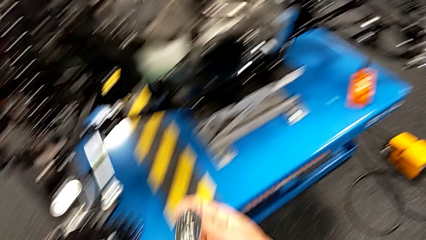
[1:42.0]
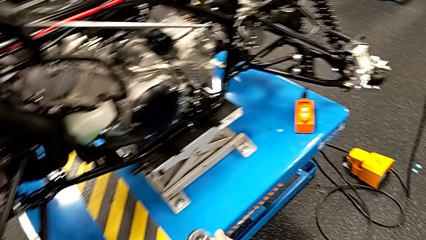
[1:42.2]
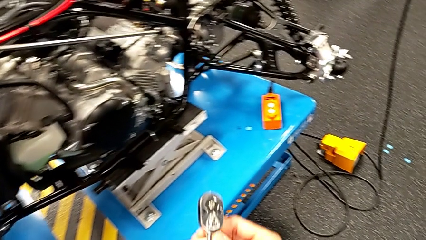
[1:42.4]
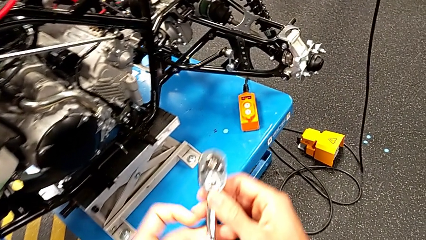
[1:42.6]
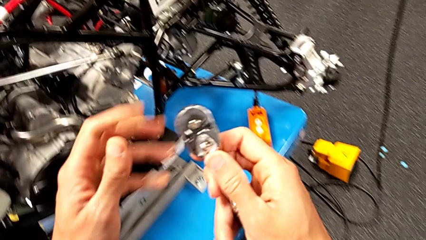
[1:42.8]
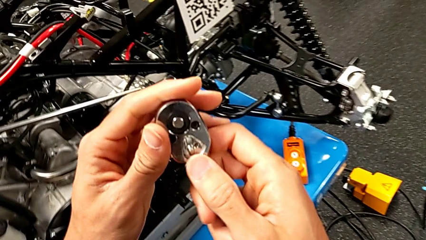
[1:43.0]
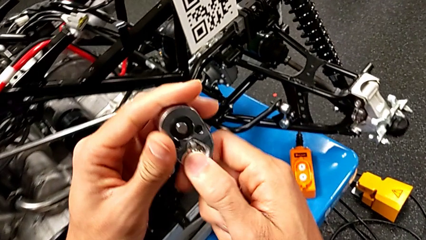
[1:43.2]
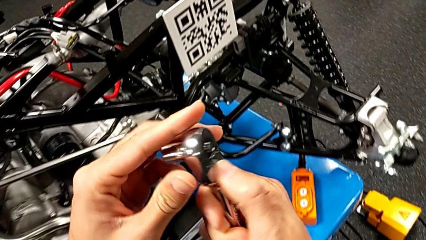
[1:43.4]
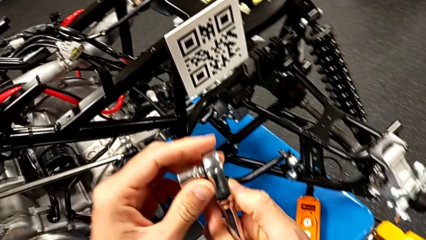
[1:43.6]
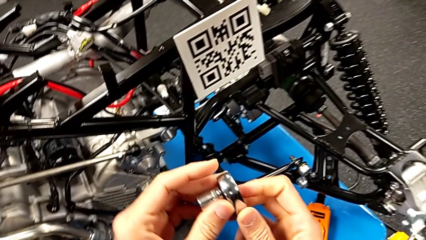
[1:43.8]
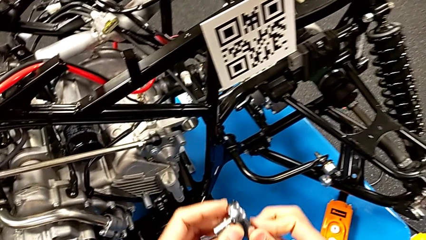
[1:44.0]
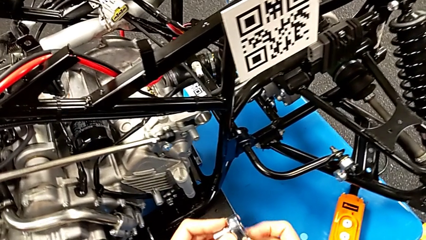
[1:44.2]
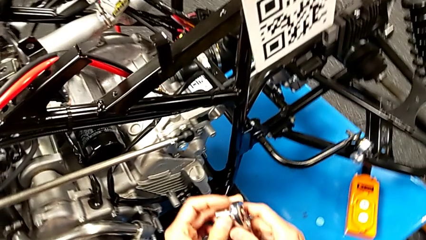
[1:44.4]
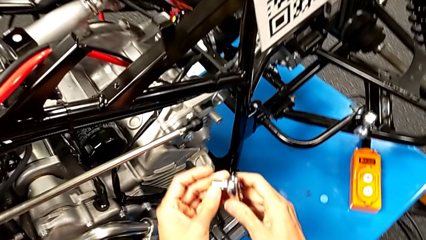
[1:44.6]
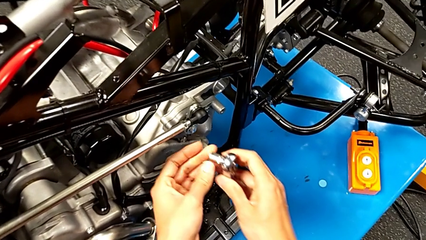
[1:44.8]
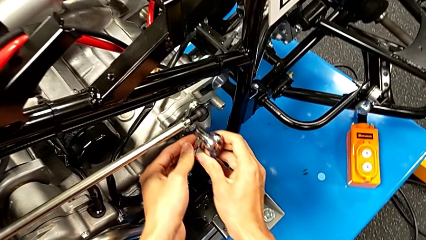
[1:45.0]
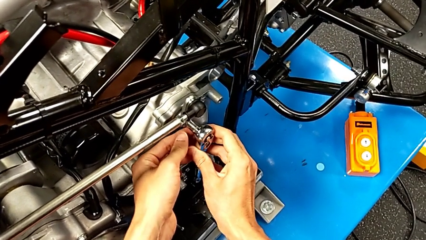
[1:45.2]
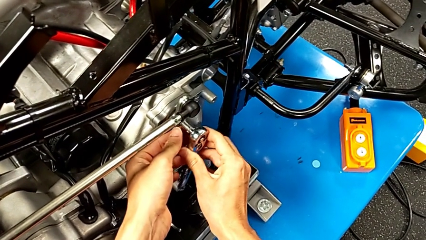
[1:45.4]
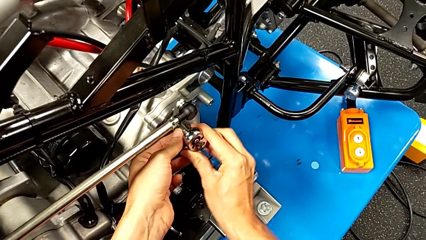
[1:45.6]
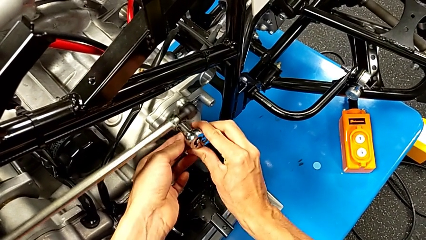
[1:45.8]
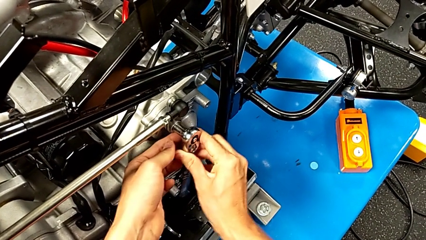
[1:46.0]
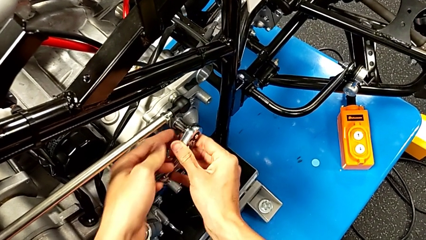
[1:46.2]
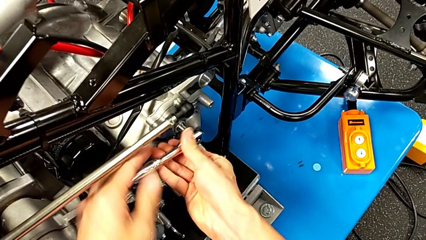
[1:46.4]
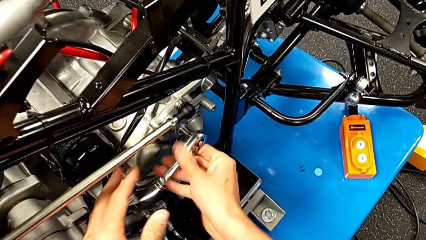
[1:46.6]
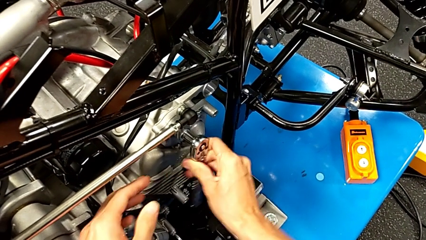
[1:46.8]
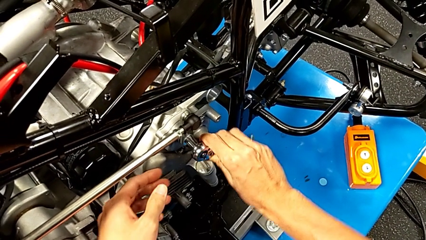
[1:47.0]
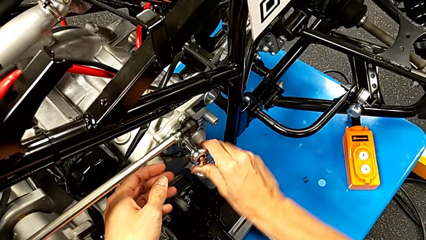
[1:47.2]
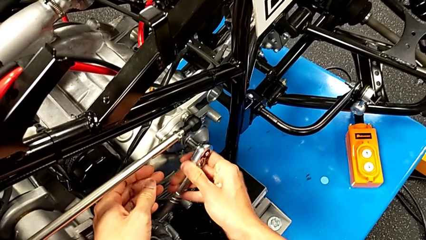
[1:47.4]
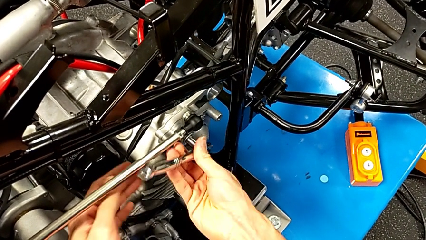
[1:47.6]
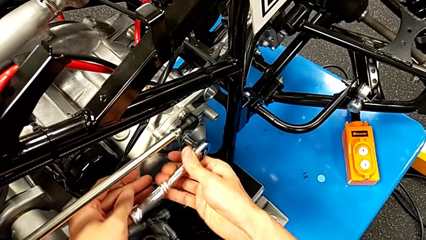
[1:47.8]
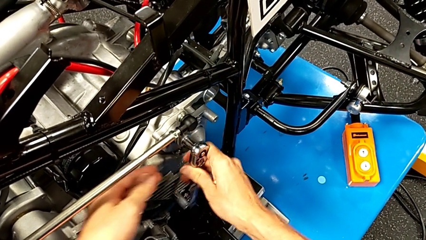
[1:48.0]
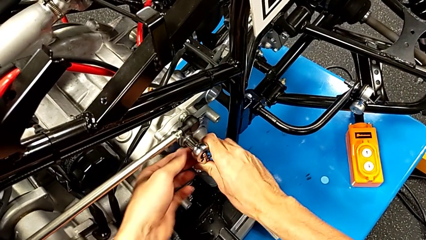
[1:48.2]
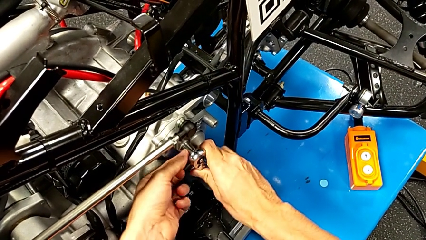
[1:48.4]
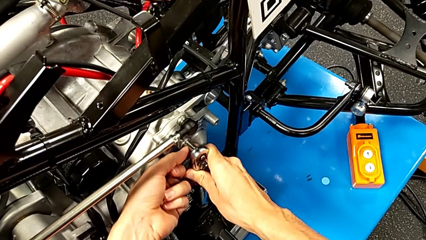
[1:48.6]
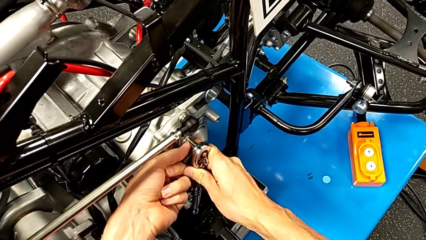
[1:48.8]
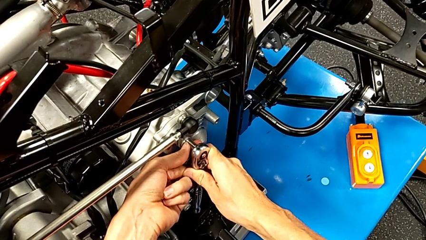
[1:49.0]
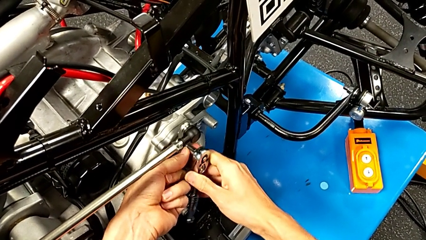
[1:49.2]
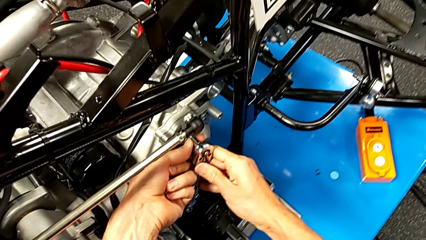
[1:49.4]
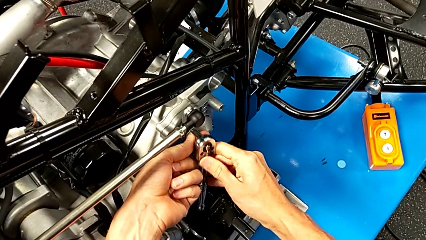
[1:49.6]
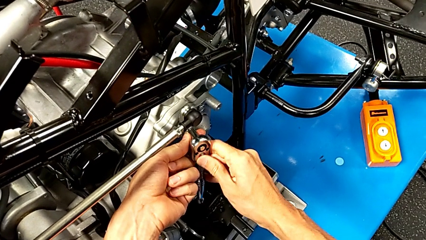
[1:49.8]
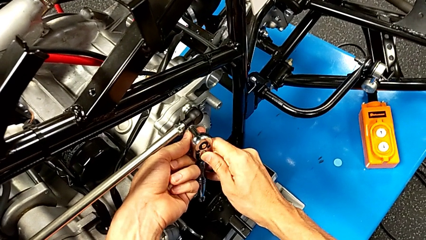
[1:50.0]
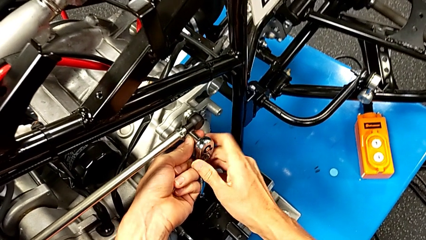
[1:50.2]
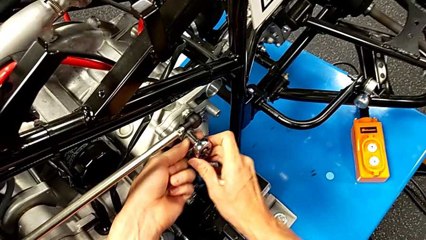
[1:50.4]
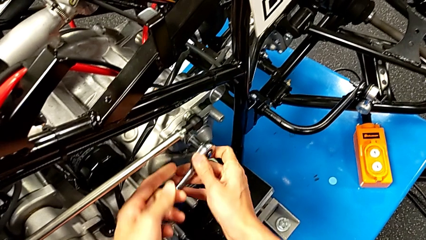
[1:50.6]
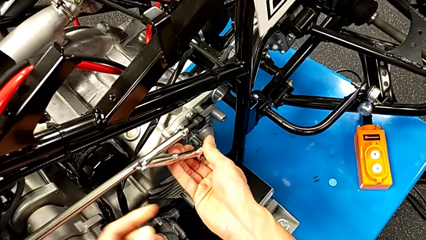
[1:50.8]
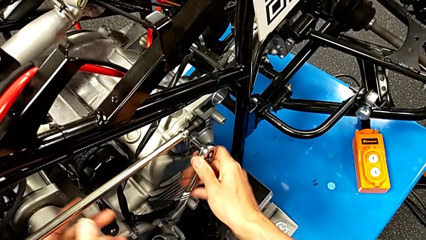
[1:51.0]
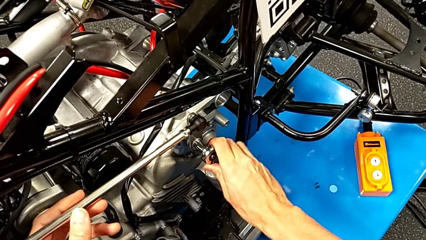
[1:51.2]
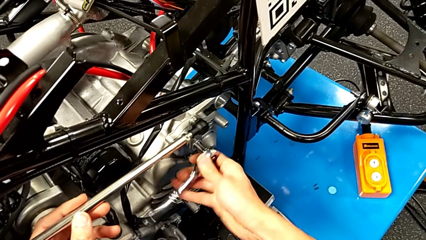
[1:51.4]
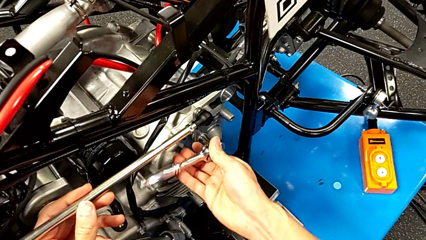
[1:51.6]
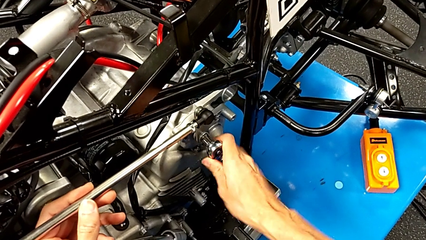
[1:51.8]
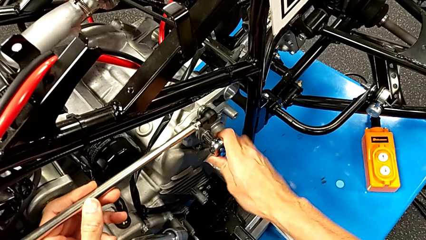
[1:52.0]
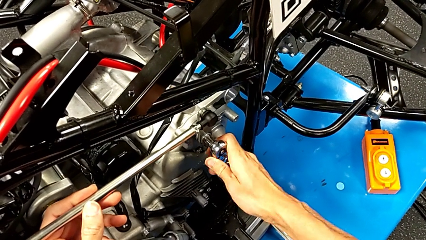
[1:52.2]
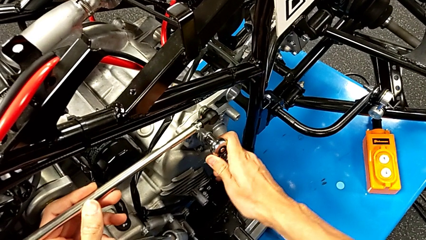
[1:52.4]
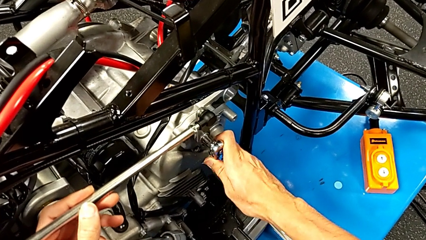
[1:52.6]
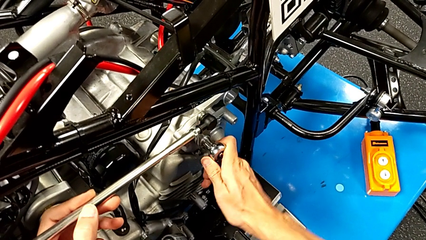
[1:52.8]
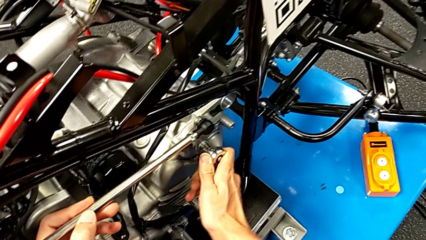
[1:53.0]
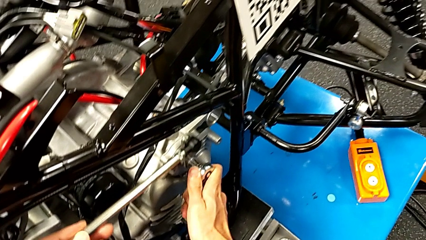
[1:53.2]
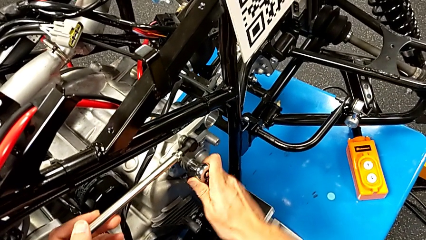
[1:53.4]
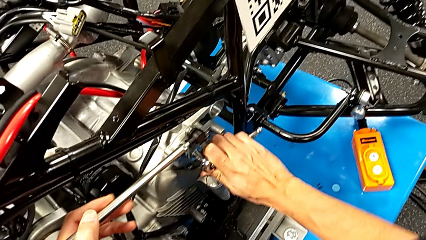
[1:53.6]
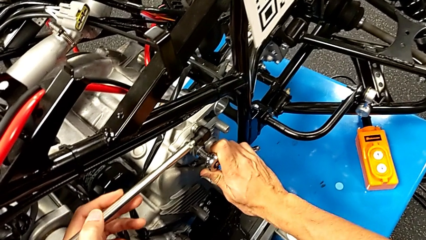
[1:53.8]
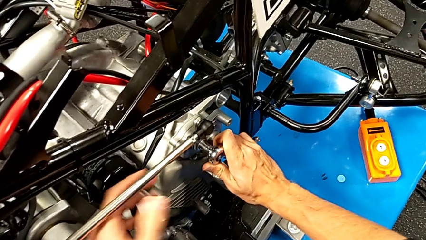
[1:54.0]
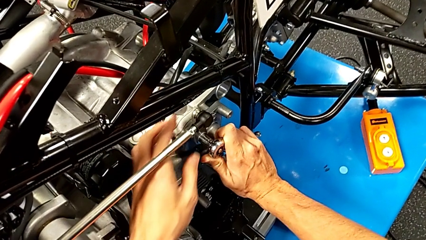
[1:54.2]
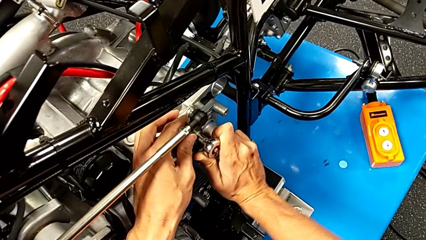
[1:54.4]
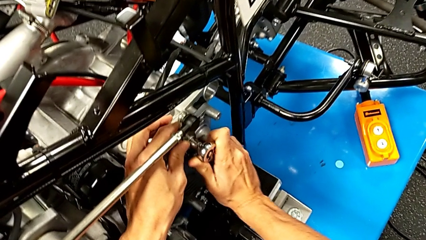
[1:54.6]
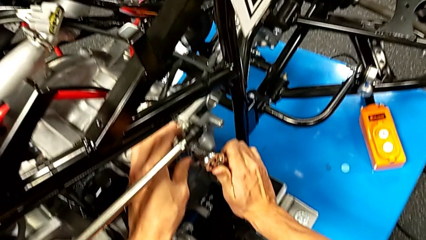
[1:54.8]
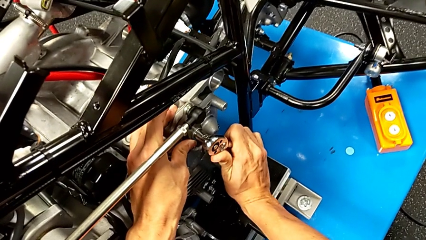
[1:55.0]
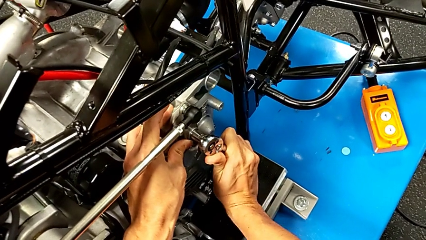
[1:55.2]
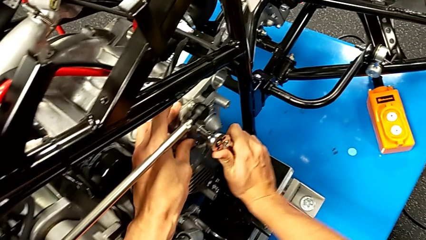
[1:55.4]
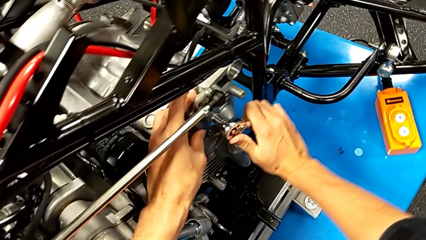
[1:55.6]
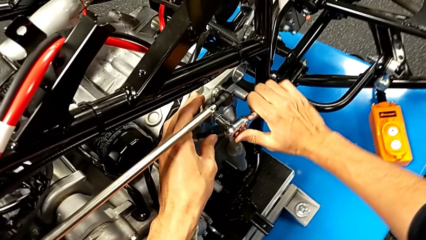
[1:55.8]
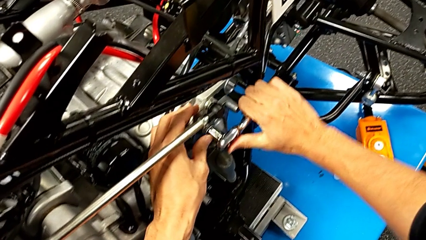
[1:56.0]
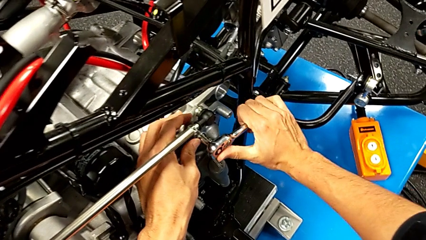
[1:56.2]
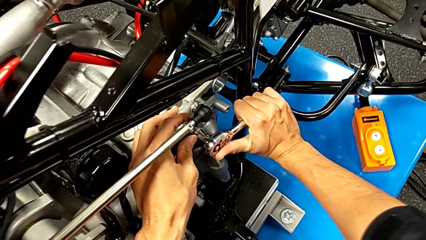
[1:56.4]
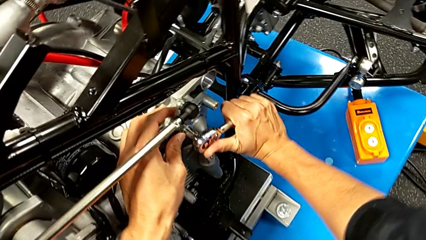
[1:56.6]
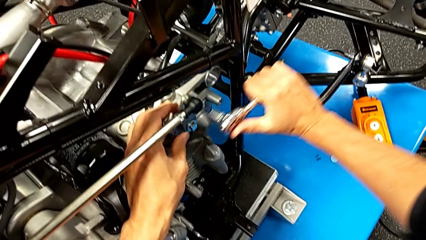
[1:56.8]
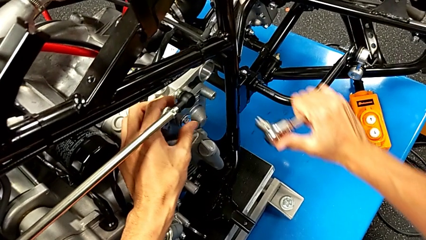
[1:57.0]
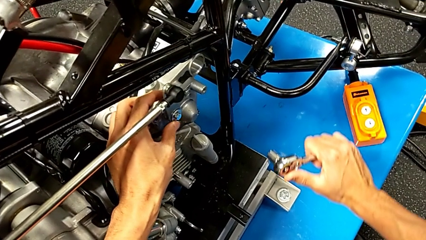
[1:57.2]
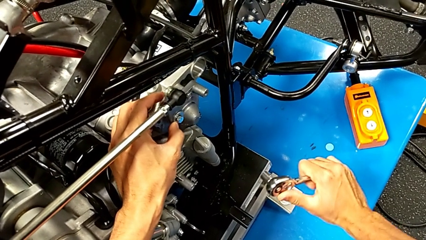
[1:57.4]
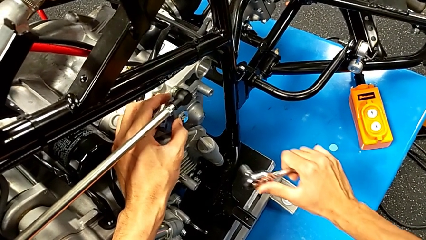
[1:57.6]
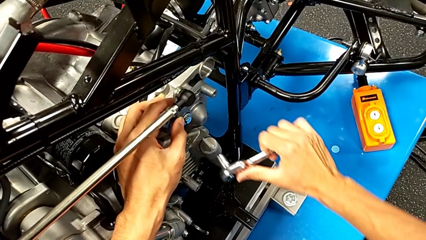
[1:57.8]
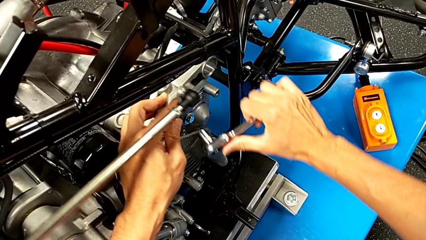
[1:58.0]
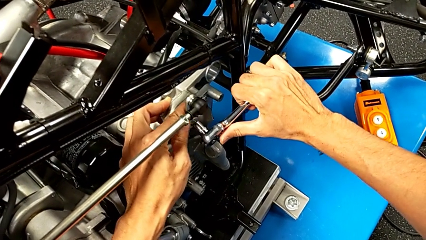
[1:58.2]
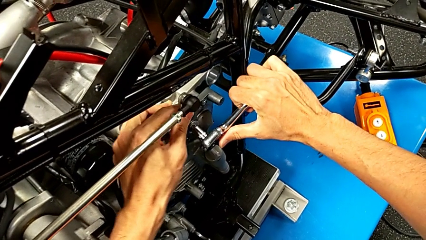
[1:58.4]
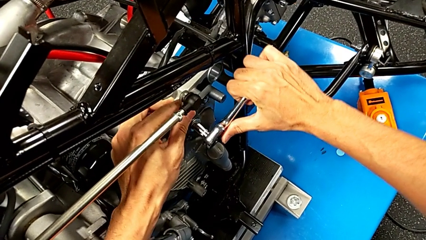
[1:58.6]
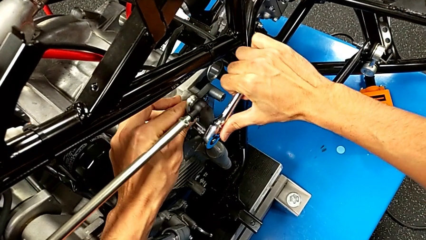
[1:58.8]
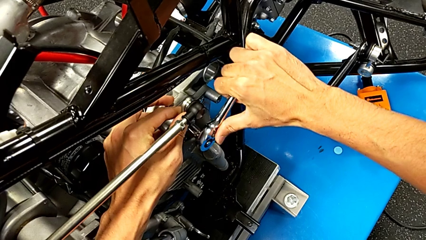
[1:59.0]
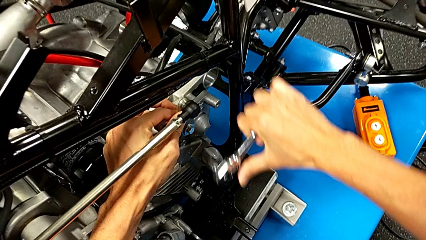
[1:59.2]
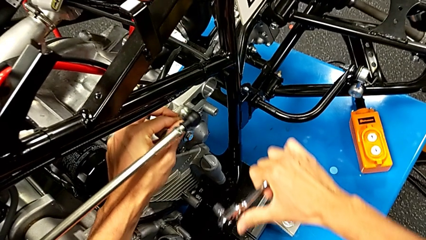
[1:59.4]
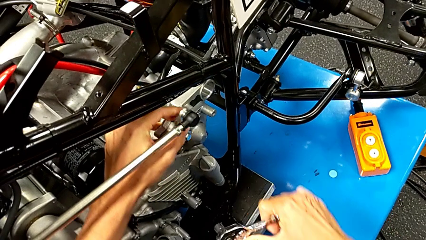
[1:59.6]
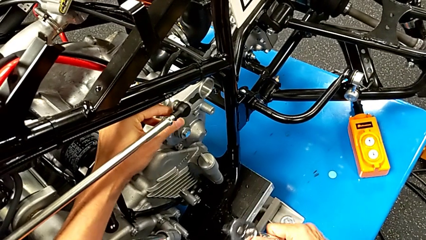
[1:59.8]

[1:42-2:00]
The camera wearer is unscrewing the shift arm. They inspect the ratchet, insert it, screw the bolt, withdraw the ratchet, inspect the bolt, insert the ratchet and withdraw it.
